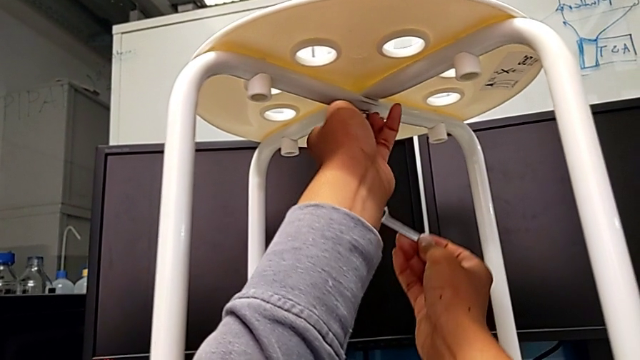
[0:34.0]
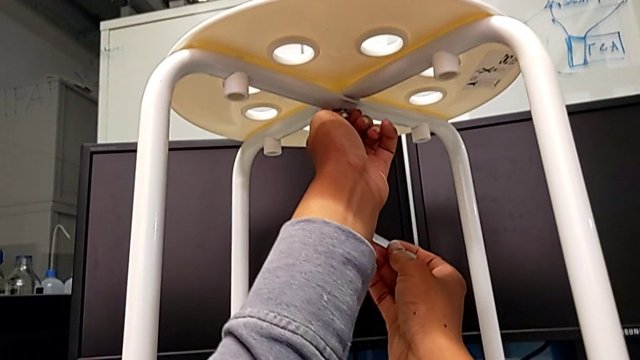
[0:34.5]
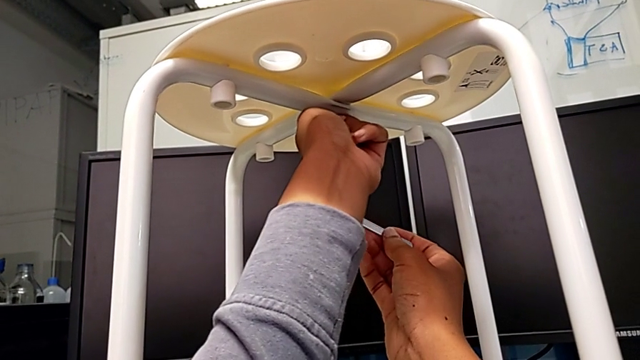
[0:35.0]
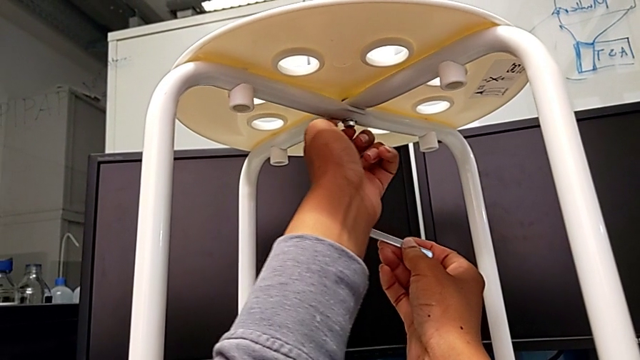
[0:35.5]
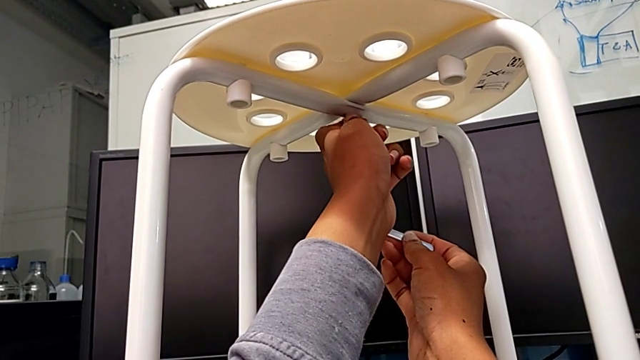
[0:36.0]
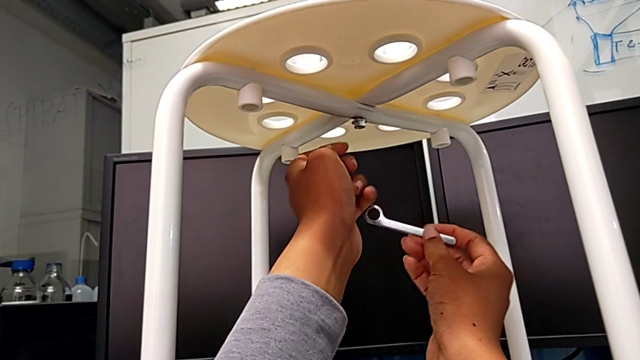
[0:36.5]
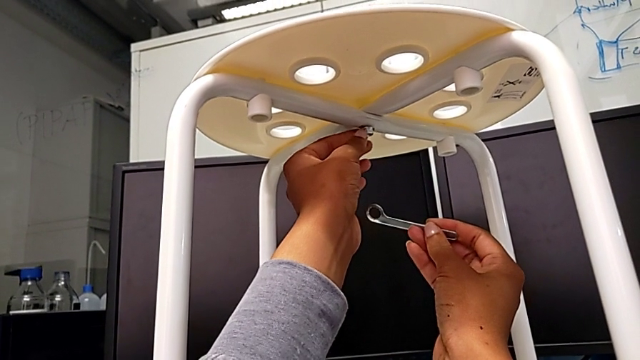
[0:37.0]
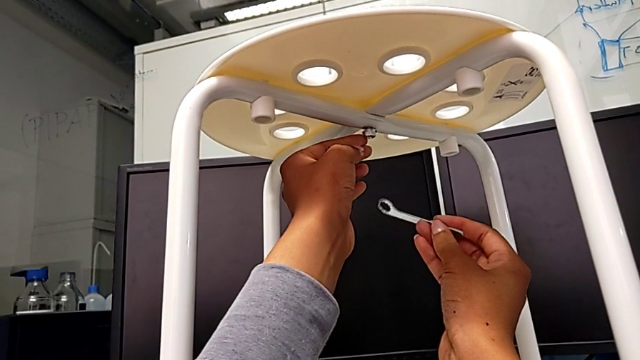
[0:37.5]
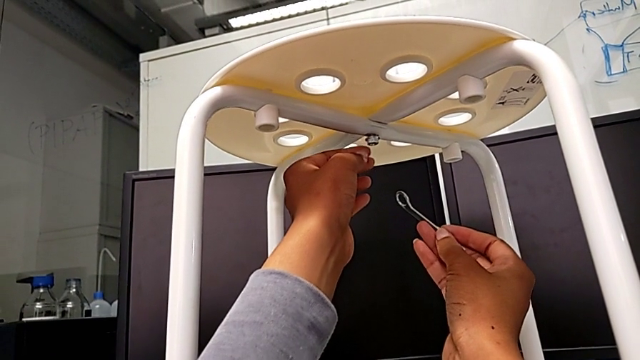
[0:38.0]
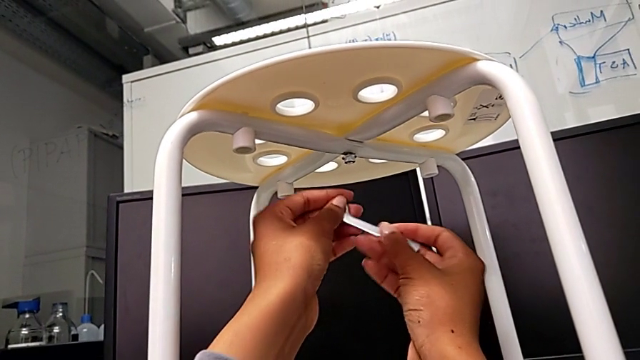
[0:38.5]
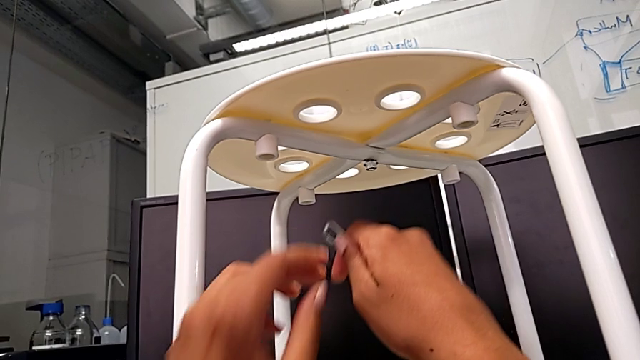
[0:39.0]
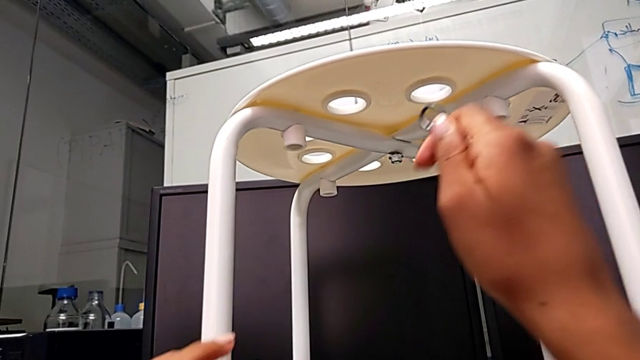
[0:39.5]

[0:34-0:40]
The camera wearer is loosening the middle hex nut using the spanner wrench. They begin to unscrew the hex nut.

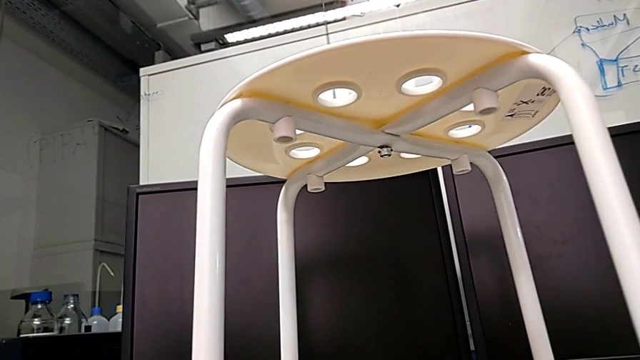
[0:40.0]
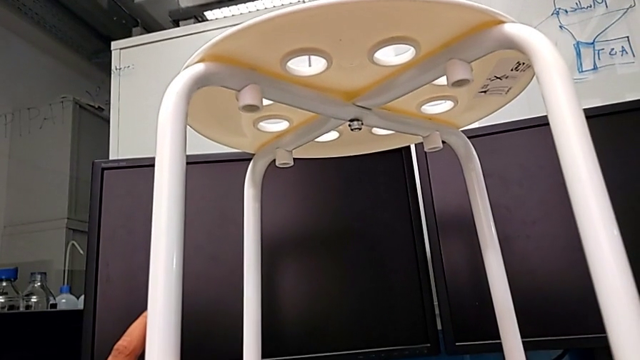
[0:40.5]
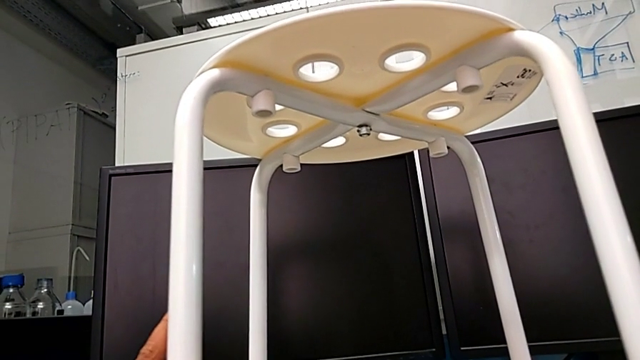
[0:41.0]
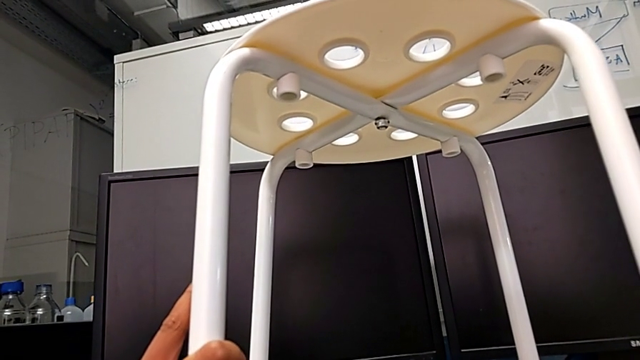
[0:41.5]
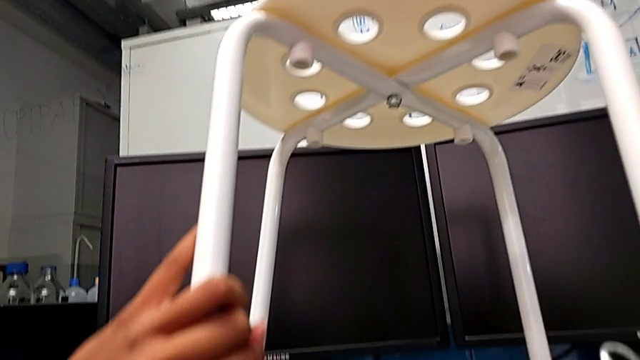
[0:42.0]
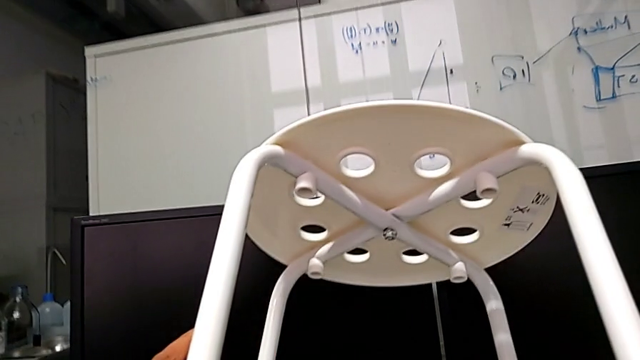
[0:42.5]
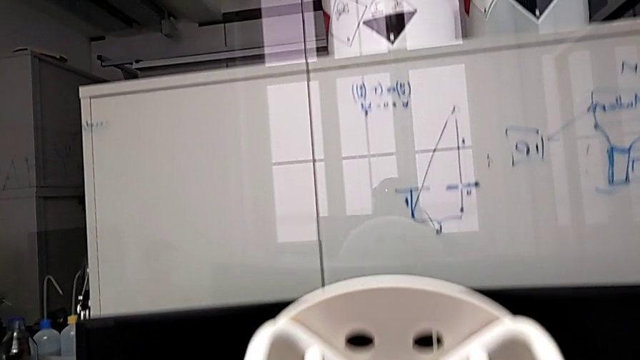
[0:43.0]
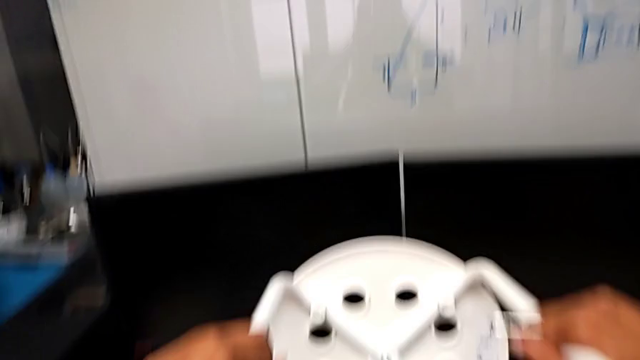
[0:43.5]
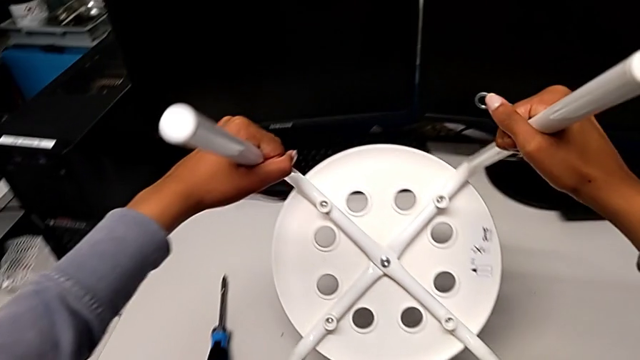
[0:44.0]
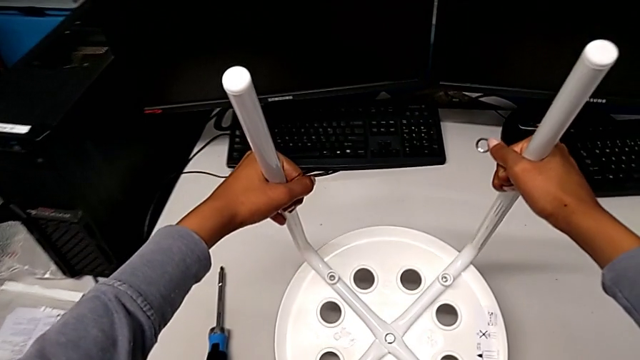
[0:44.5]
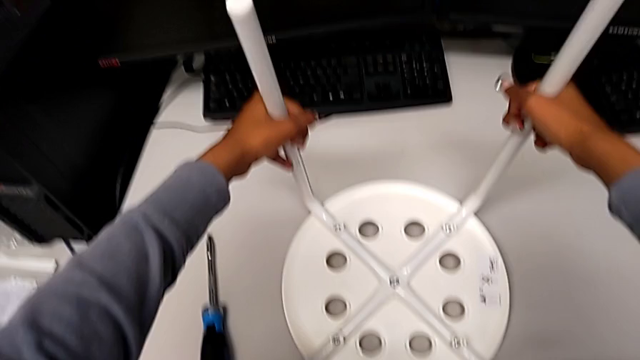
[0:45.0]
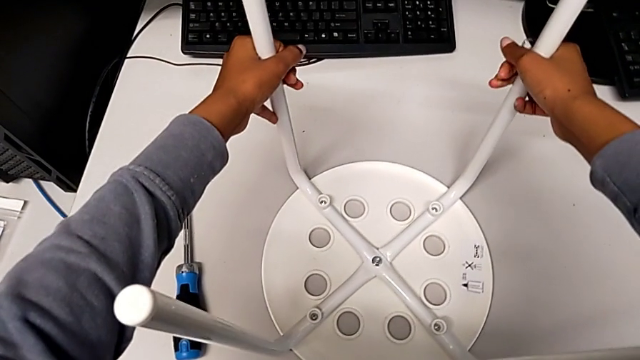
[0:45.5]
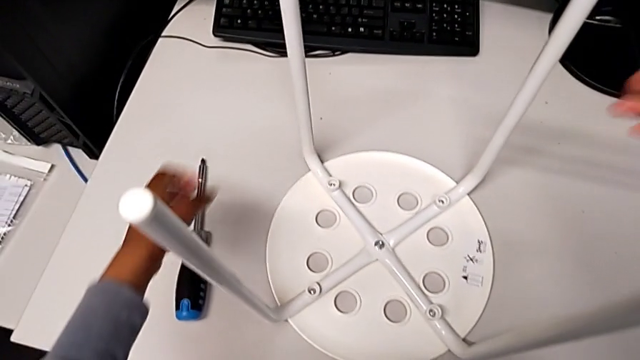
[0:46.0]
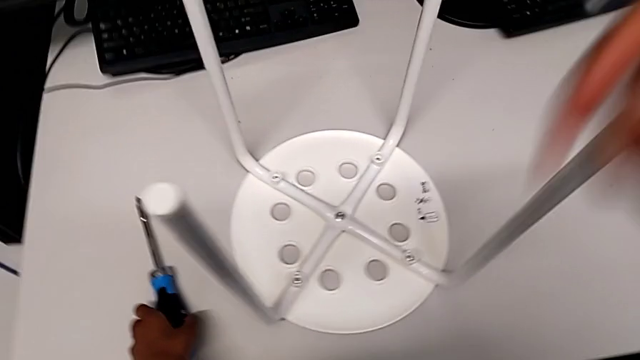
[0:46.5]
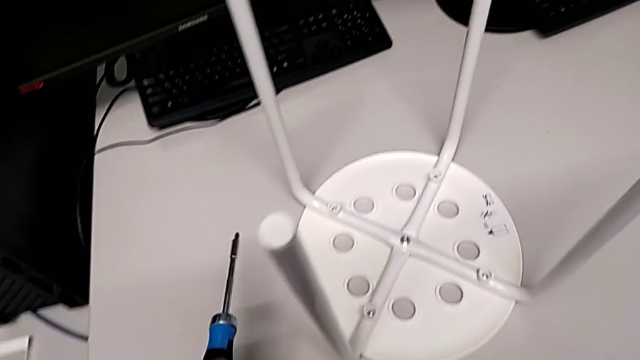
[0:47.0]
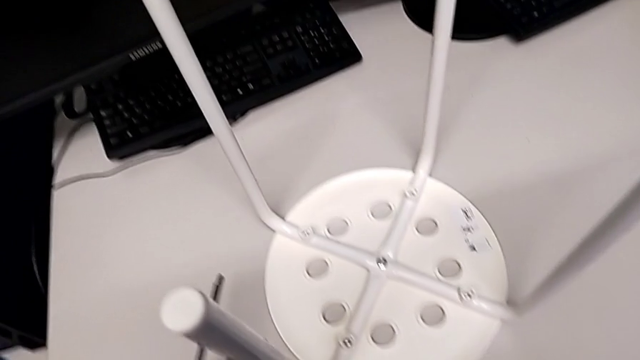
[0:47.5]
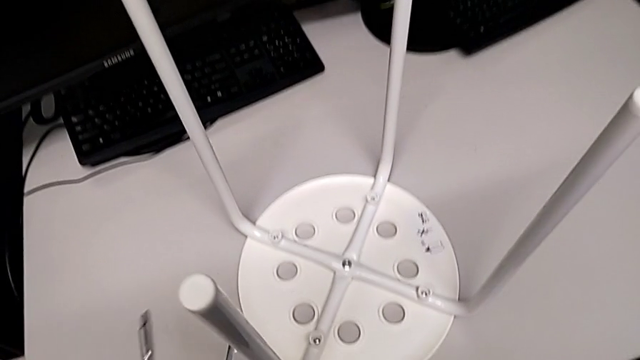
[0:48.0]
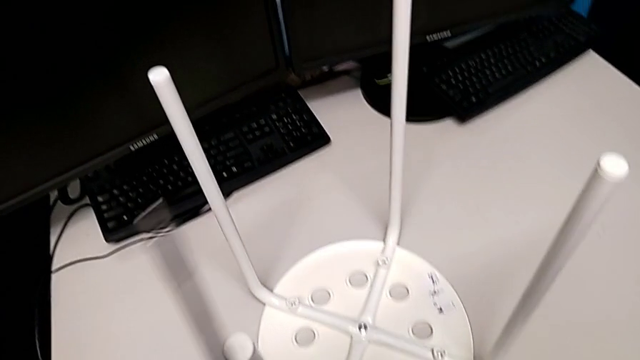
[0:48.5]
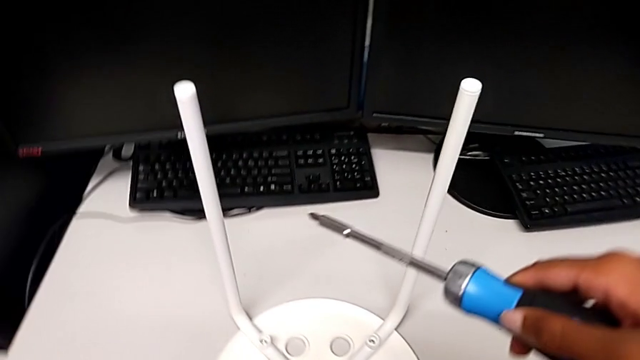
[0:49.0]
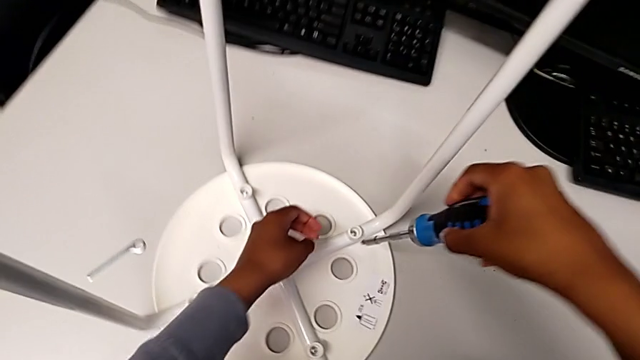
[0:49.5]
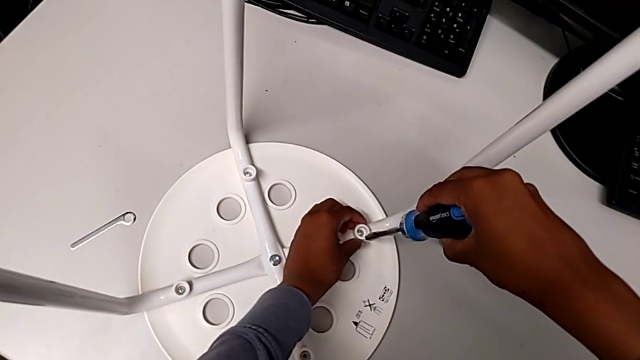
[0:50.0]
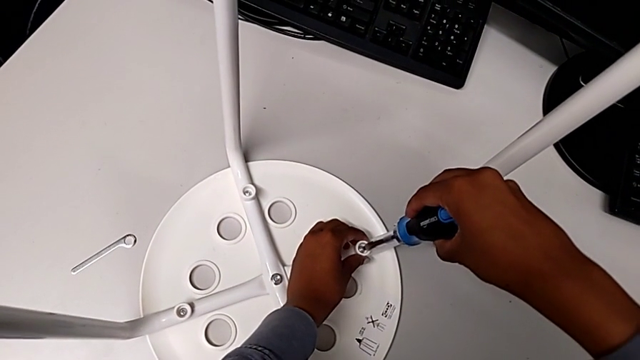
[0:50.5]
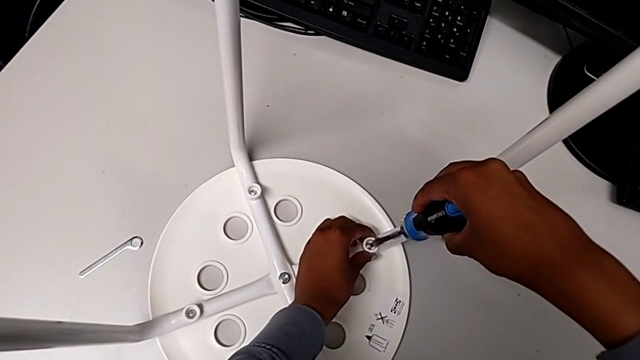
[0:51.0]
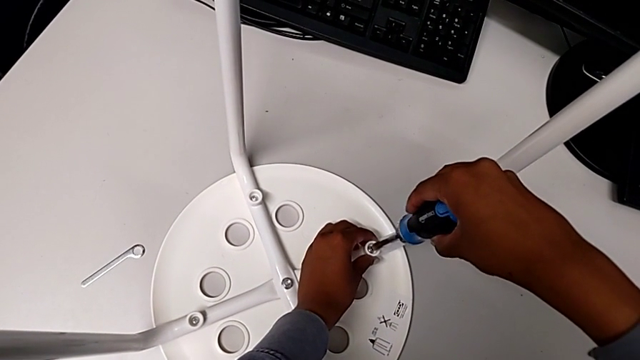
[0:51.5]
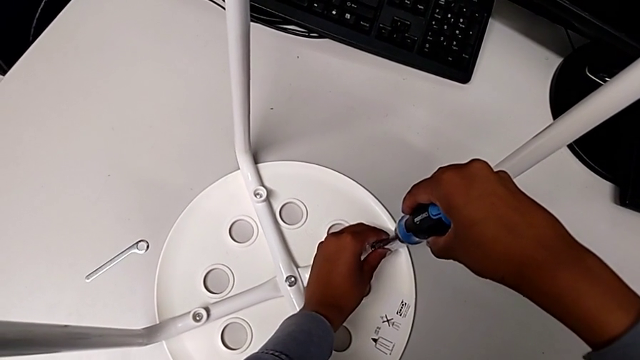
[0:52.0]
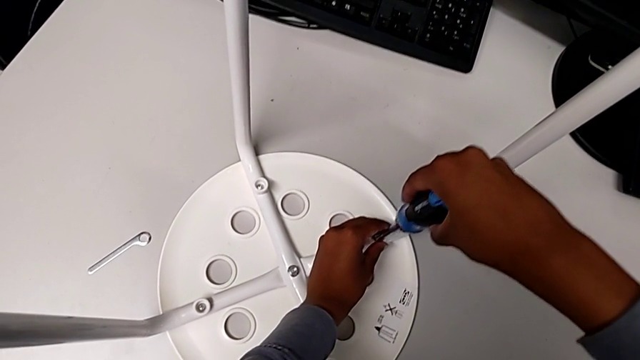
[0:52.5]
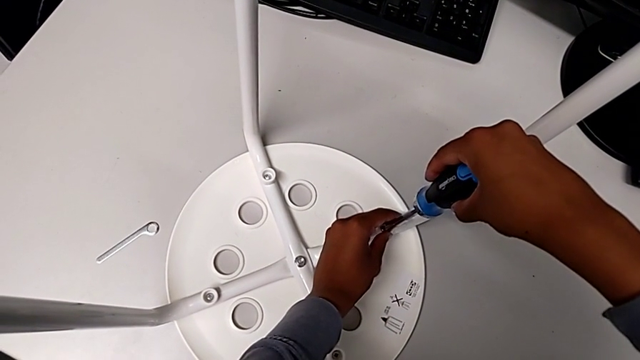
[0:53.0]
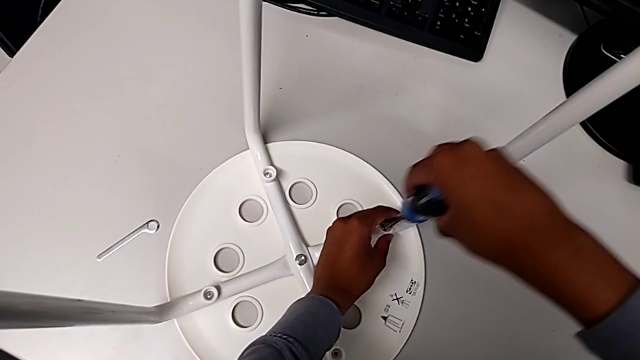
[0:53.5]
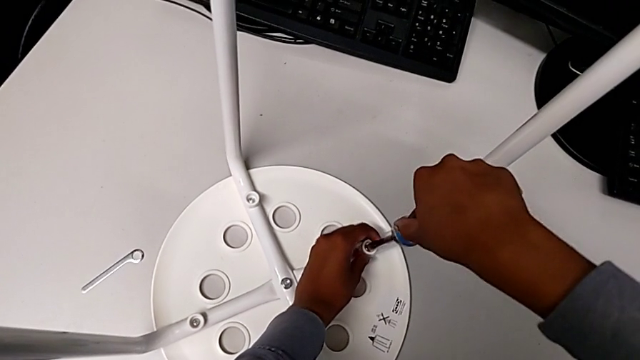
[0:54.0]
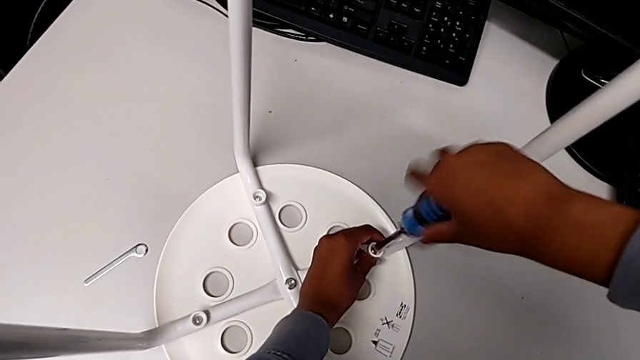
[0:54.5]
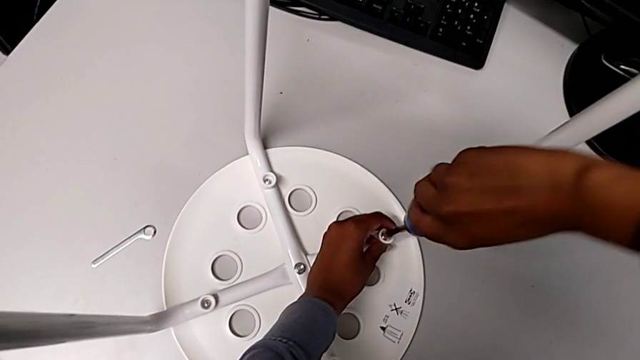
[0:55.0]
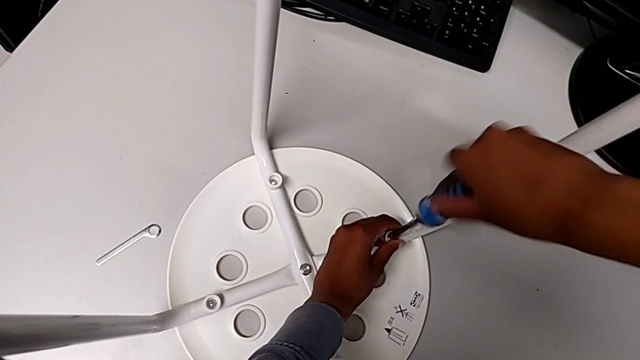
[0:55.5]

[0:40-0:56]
The camera wearer is using the screwdriver to unscrew the first screw. They flip the stool, grab the screwdriver, approach it, insert the first screwdriver and begin to unscrew the bolt.
